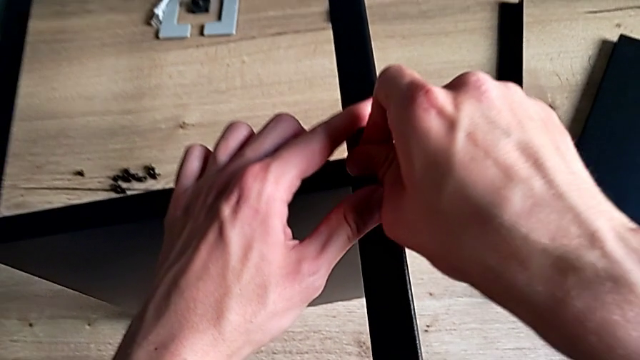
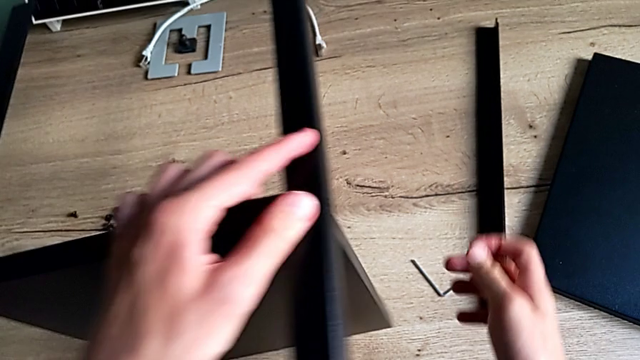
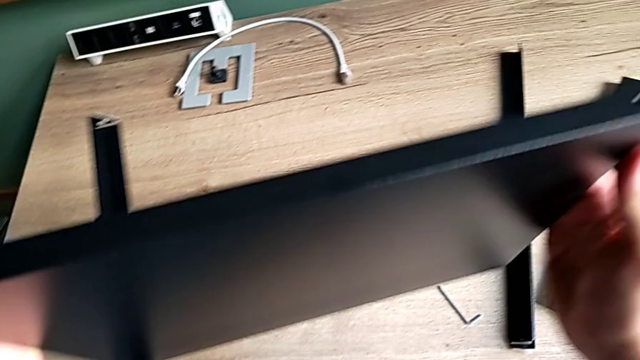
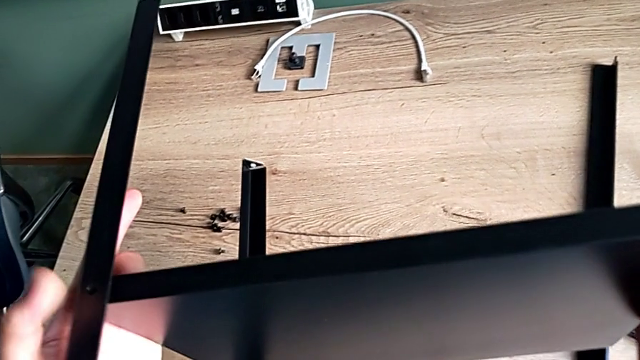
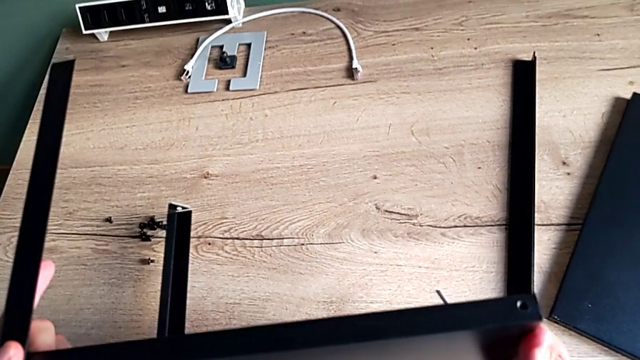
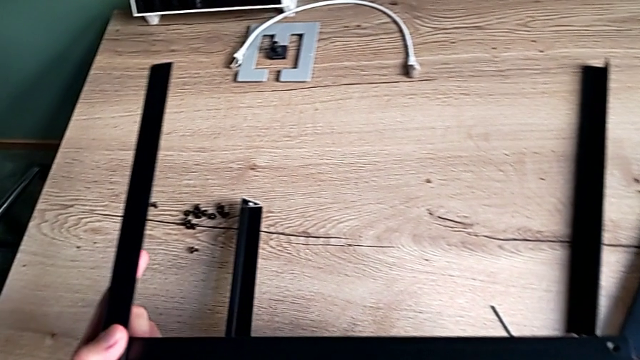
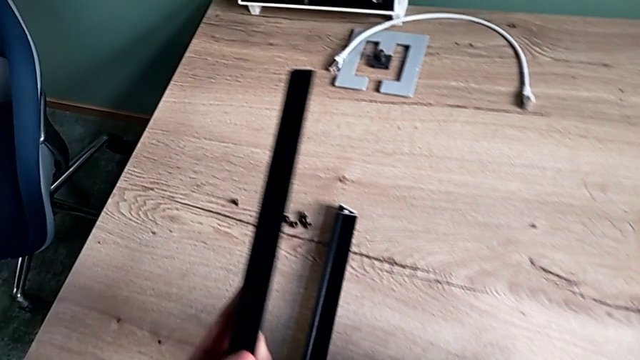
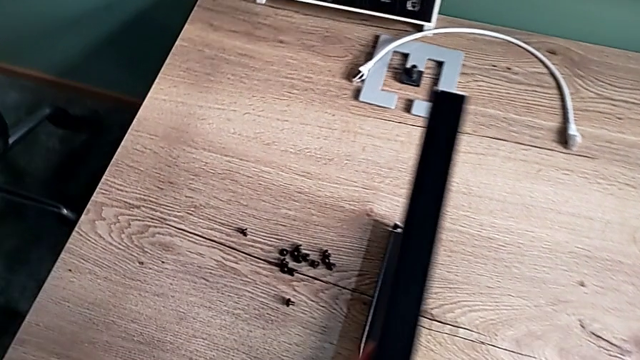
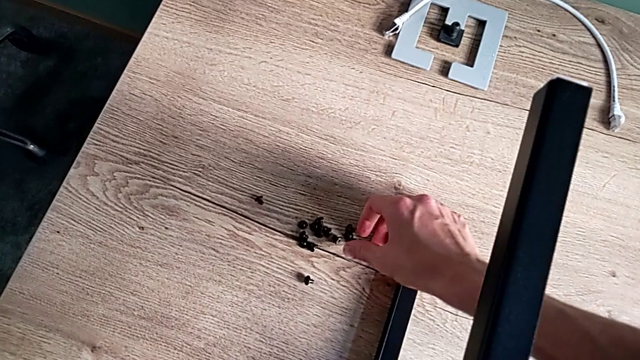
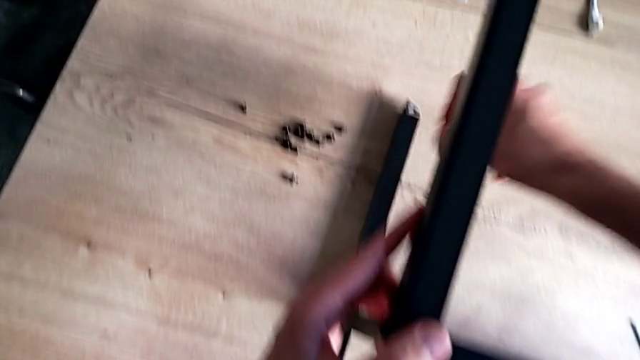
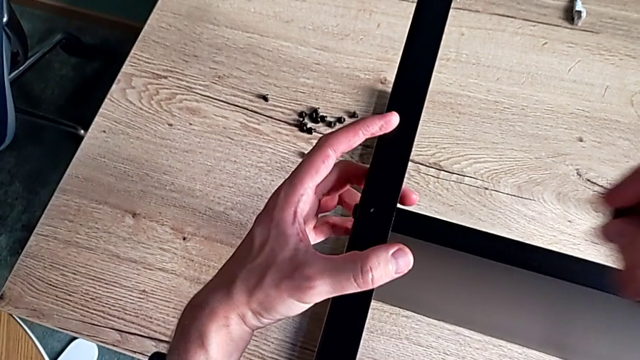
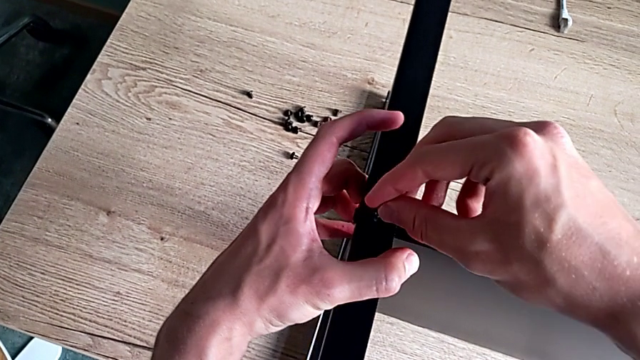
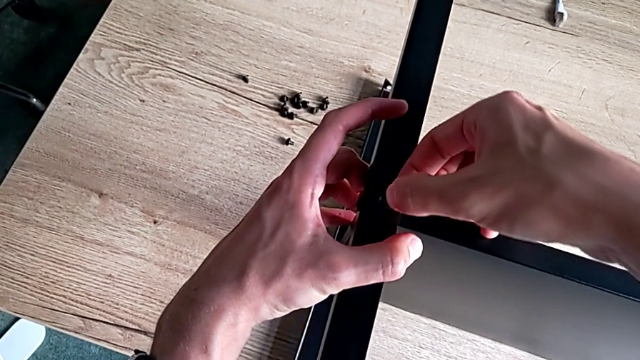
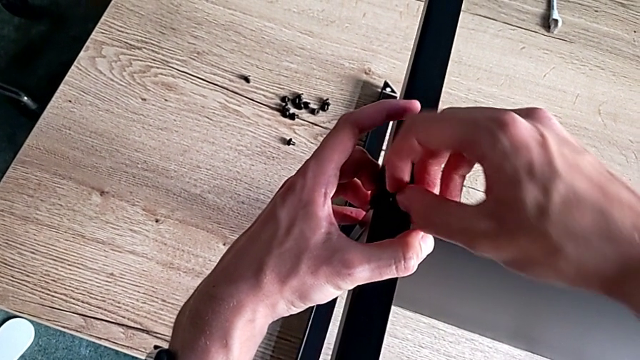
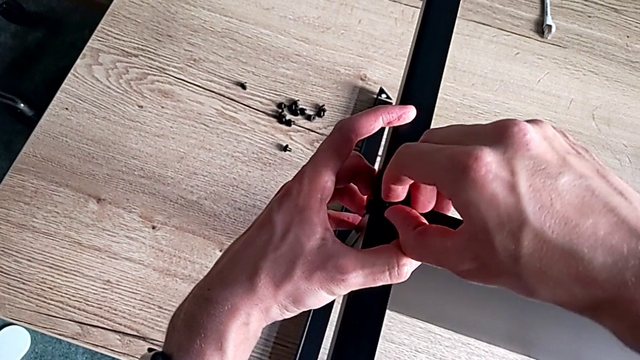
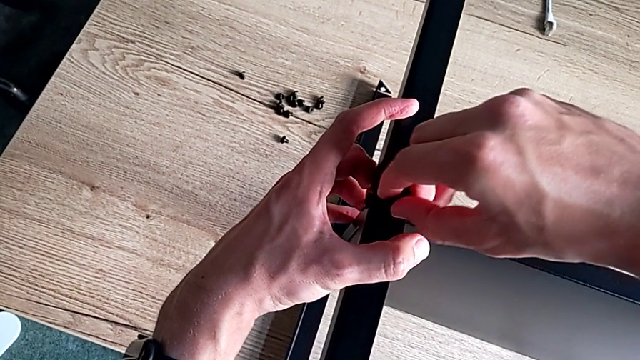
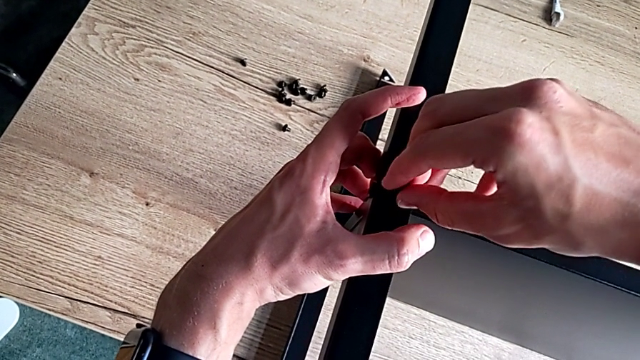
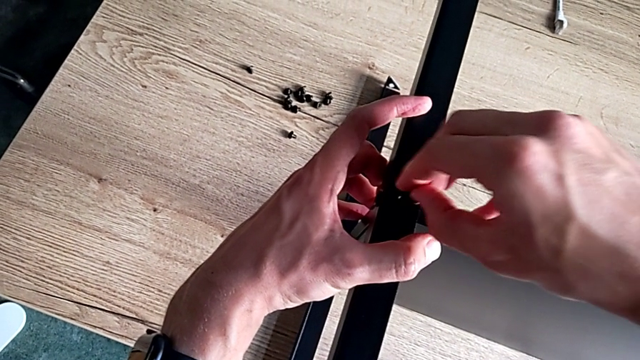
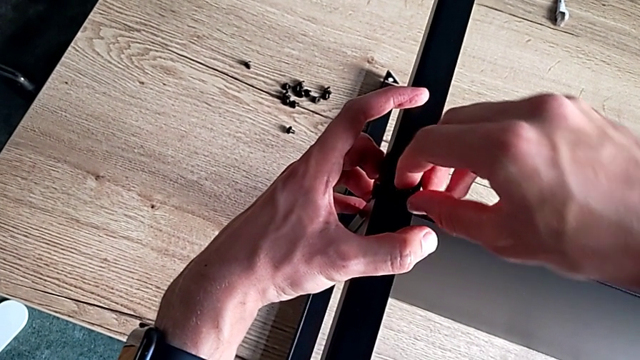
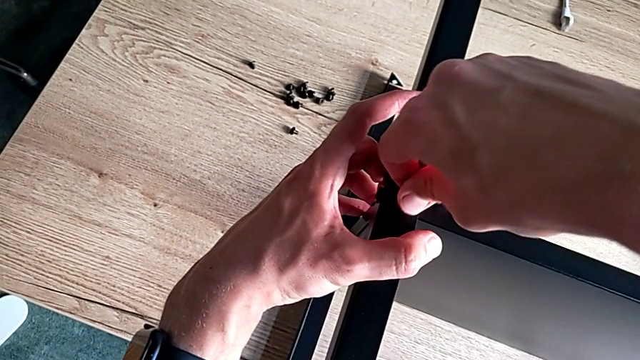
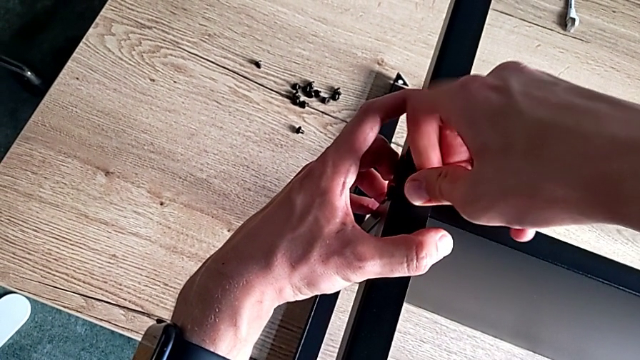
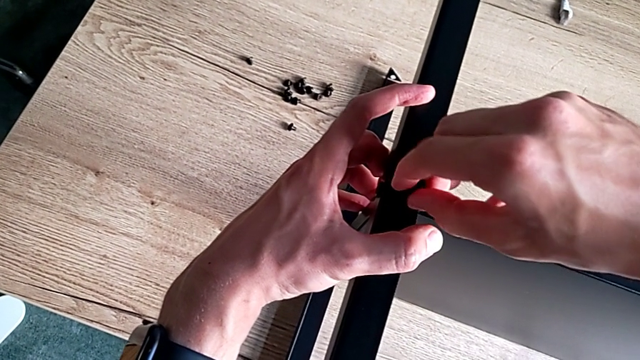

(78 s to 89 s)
The camera wearer is assembling the second leg of the shelf. They rotate the nightstand, place it, grab the hex socket head and insert it.

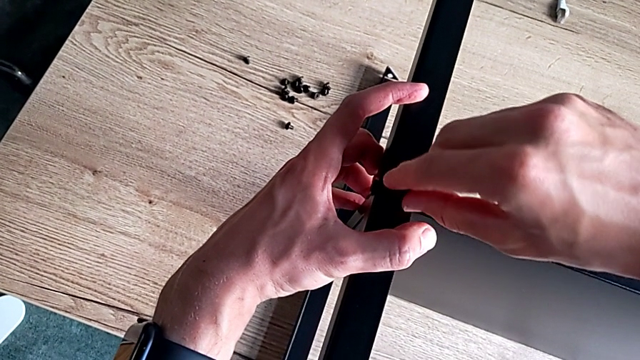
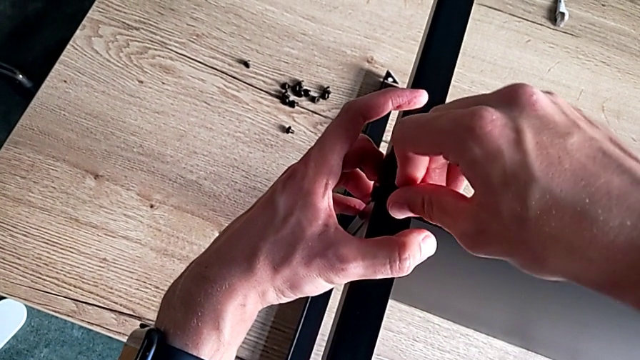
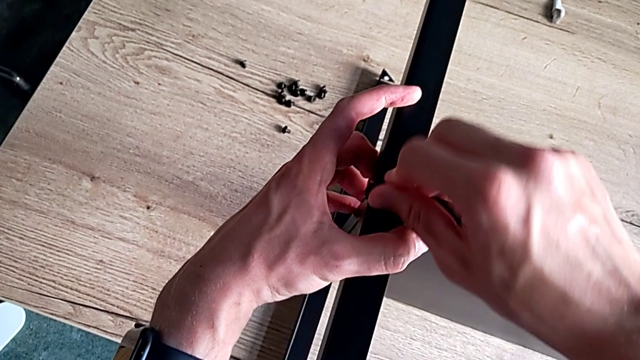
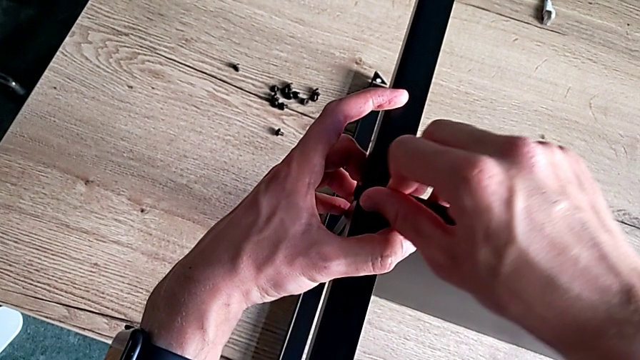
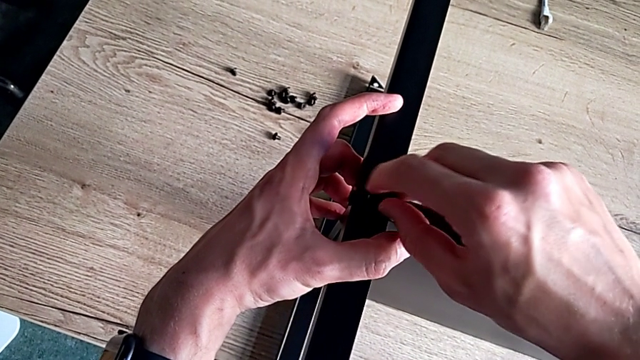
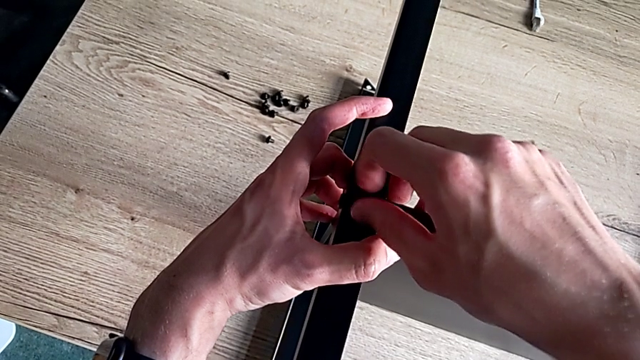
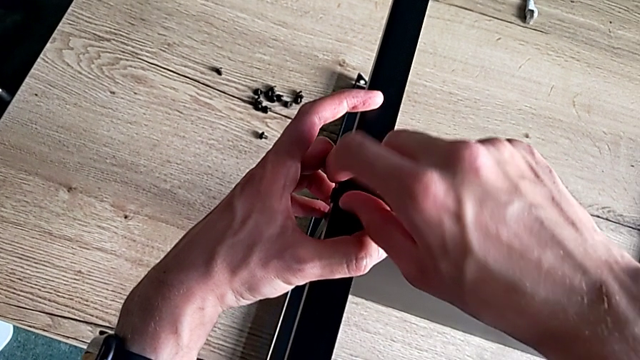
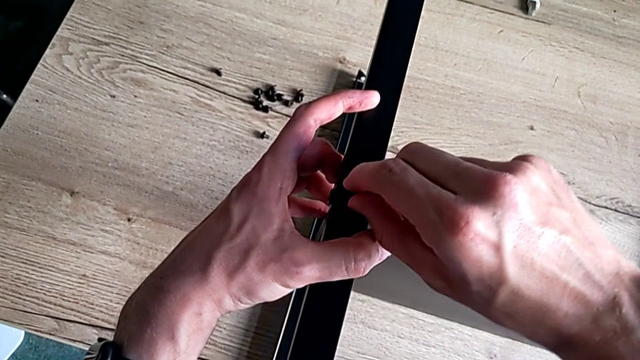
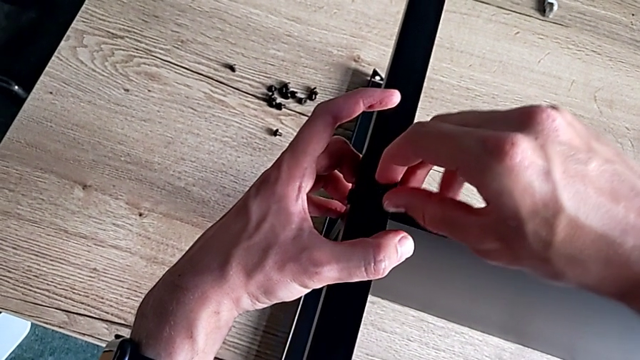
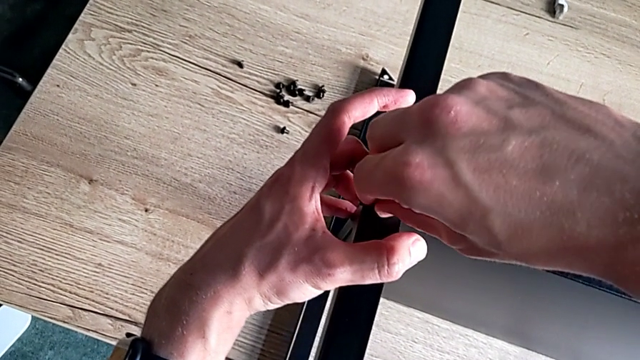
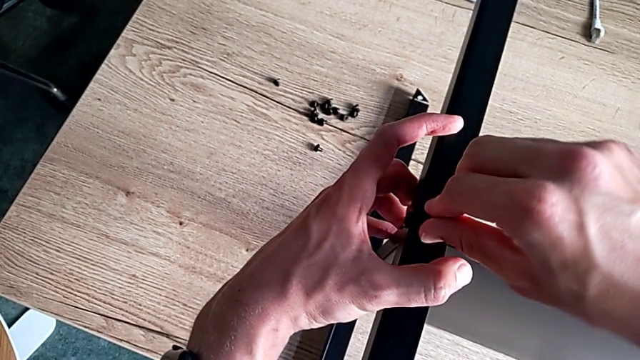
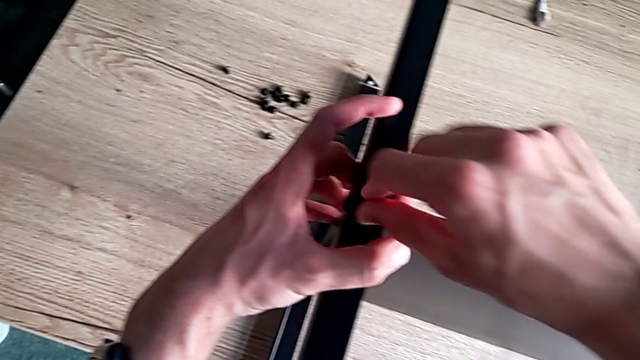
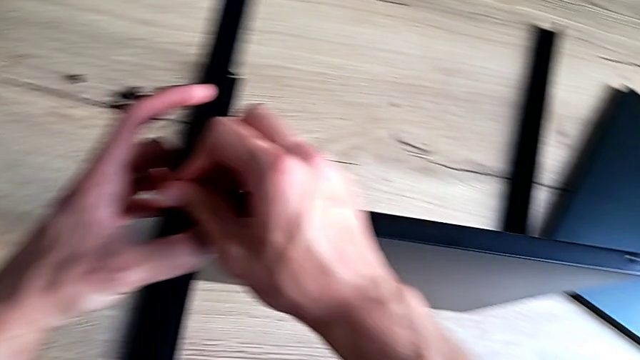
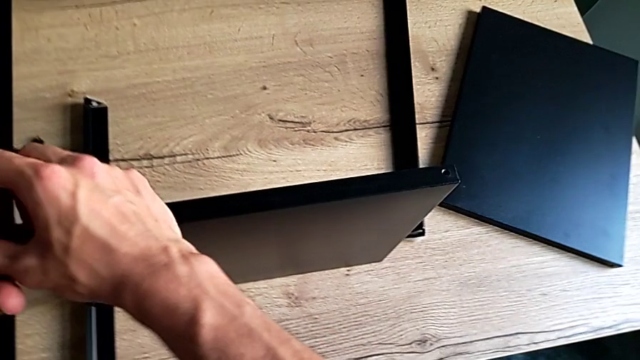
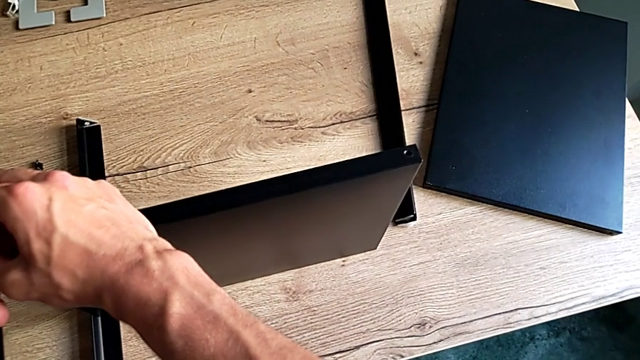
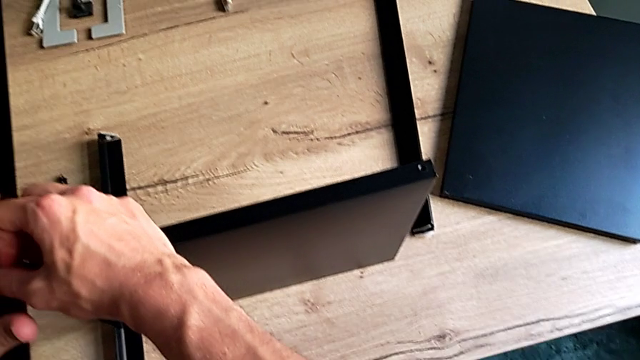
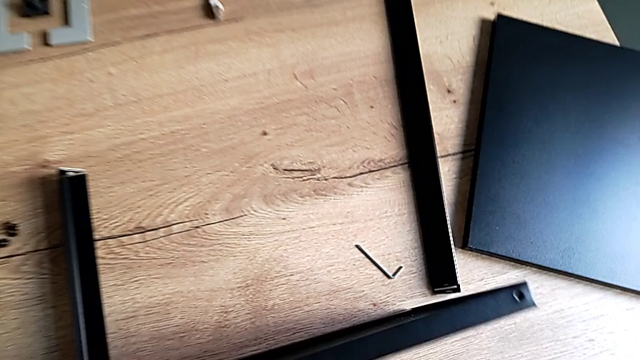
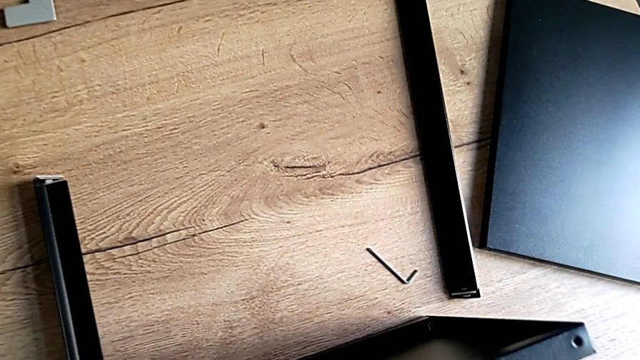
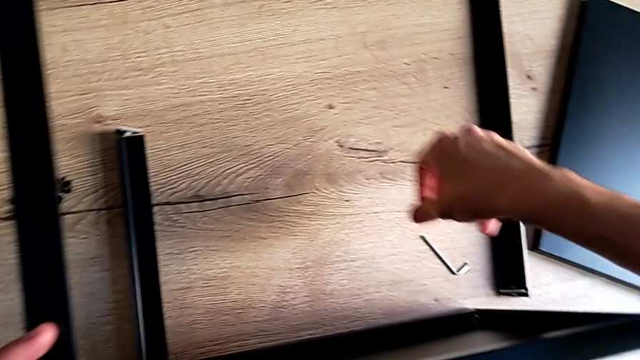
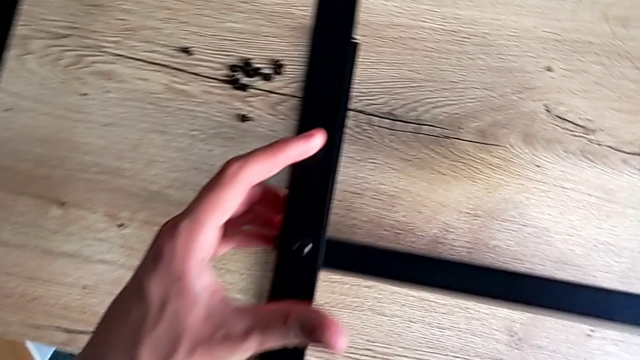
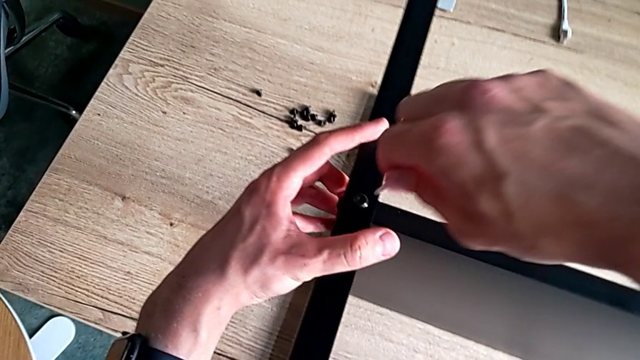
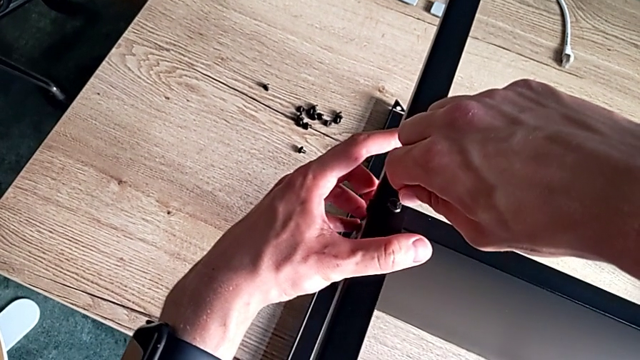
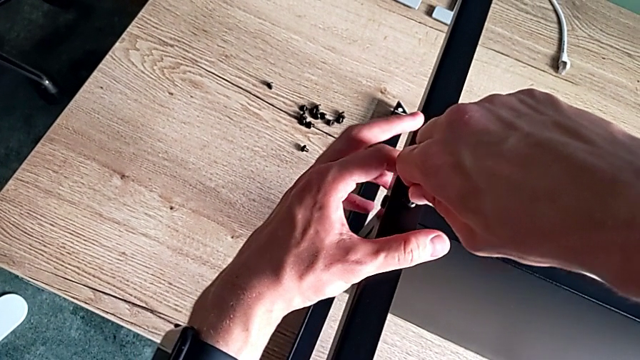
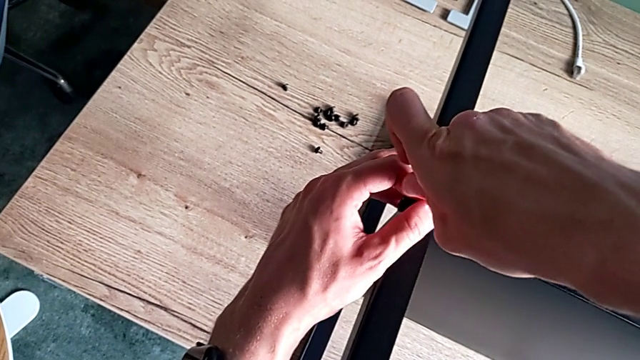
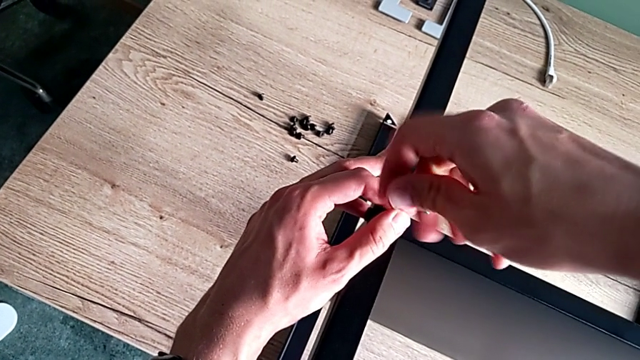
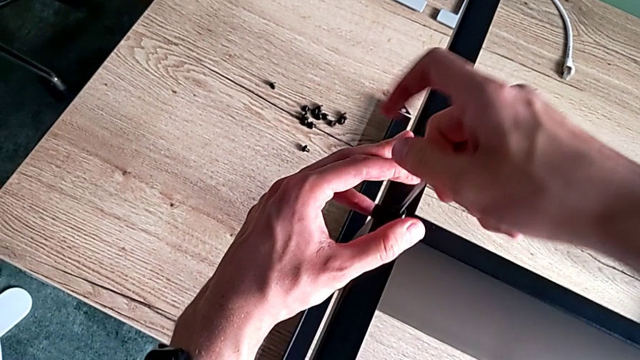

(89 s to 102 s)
The camera wearer is assembling the second leg of the shelf. They screw the hex socket head, grab the Allen wrench and insert it.
